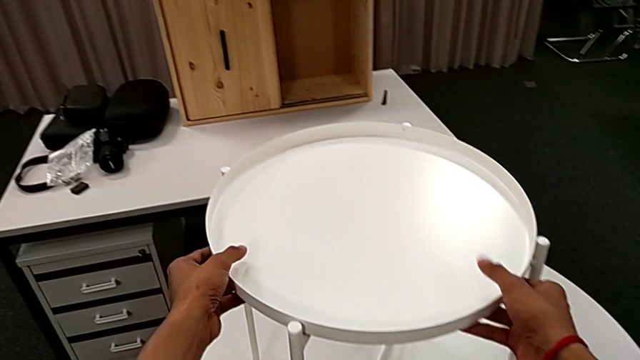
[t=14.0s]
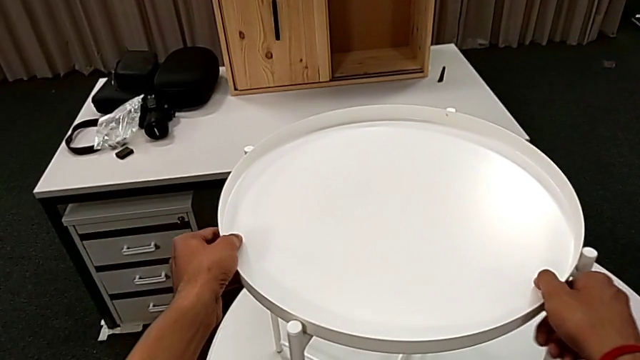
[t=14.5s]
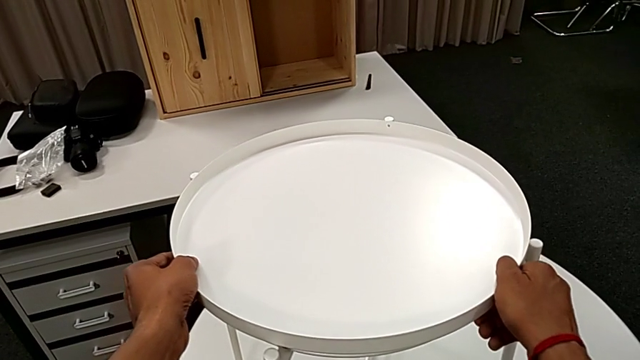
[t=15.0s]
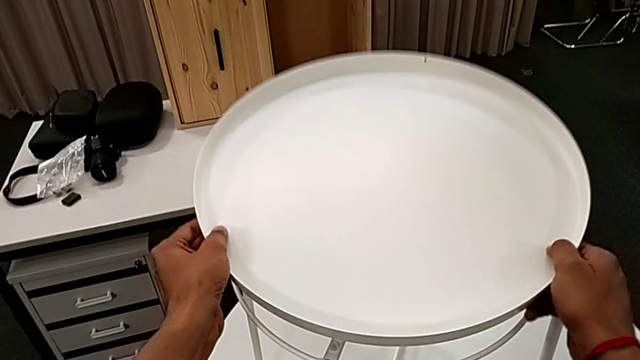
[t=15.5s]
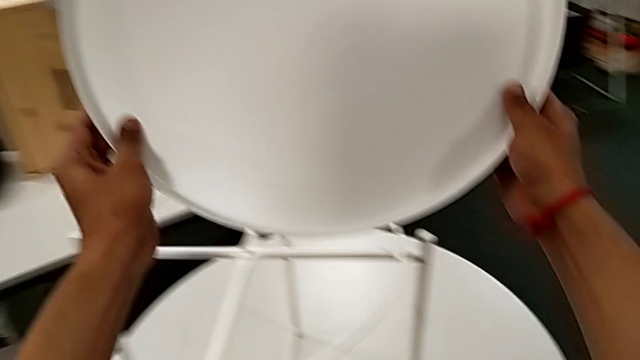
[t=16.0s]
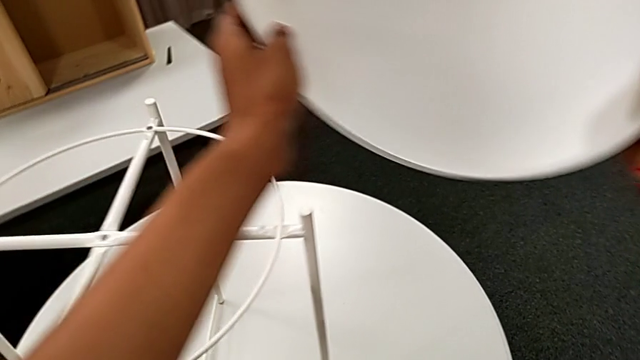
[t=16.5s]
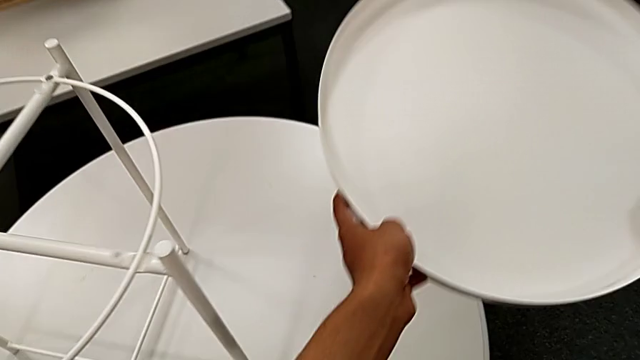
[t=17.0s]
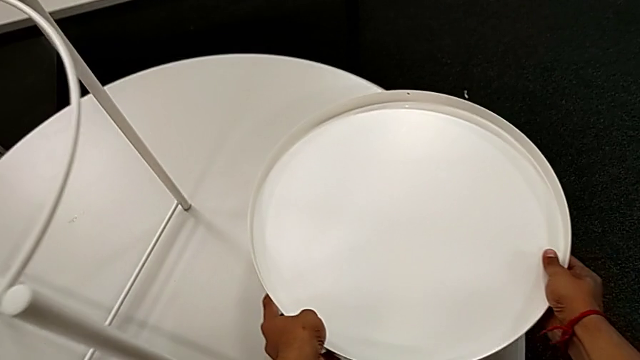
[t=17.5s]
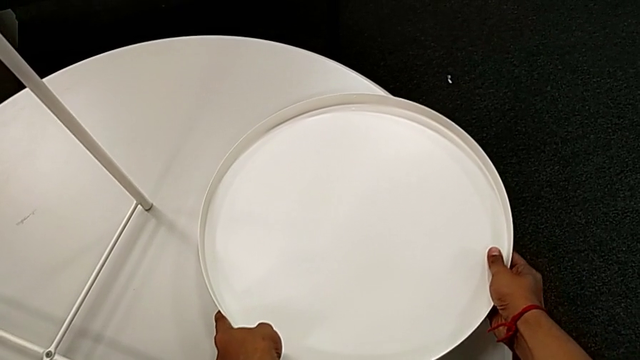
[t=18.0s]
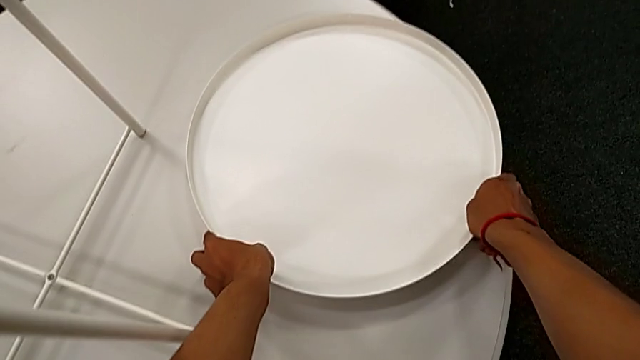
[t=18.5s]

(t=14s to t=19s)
The camera wearer takes the tray off the base of the table. They grab the tray, disassemble it and place it.

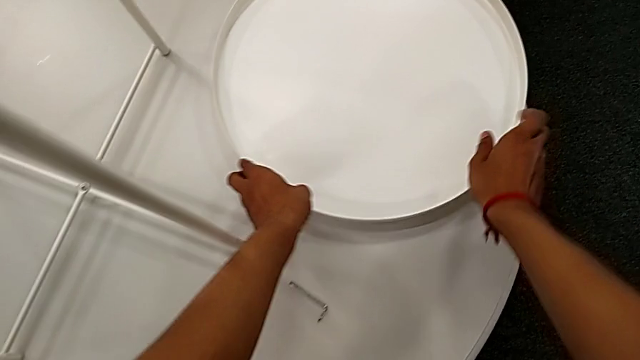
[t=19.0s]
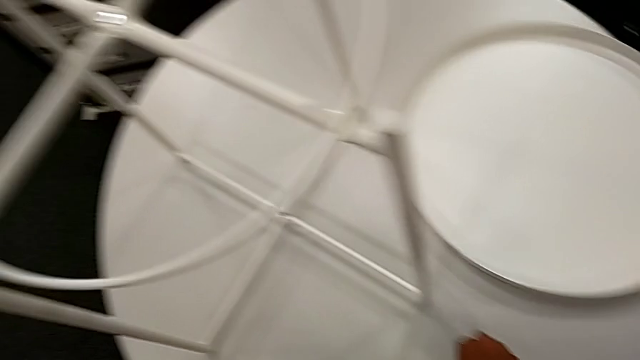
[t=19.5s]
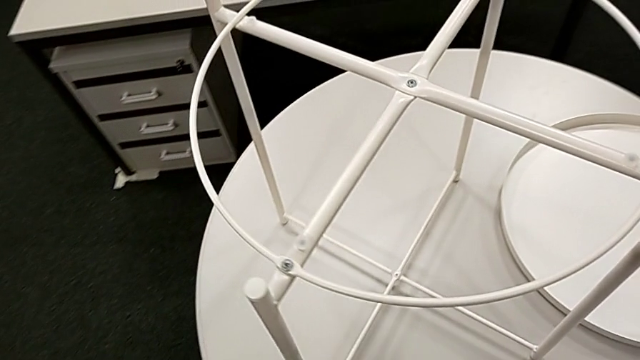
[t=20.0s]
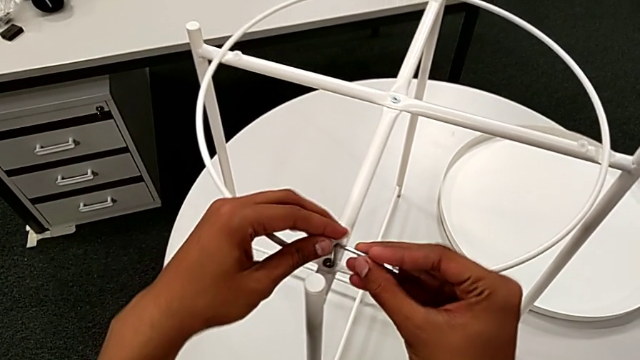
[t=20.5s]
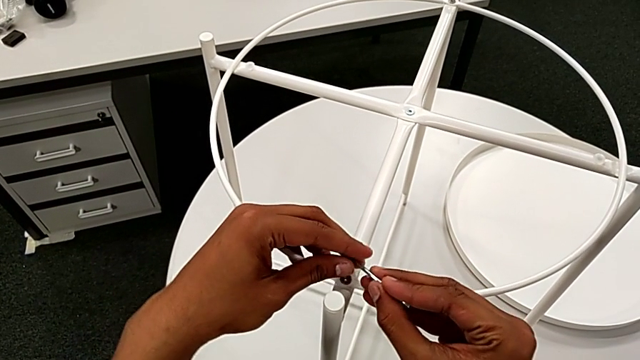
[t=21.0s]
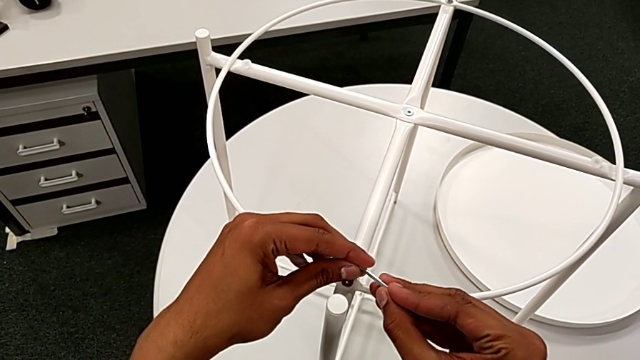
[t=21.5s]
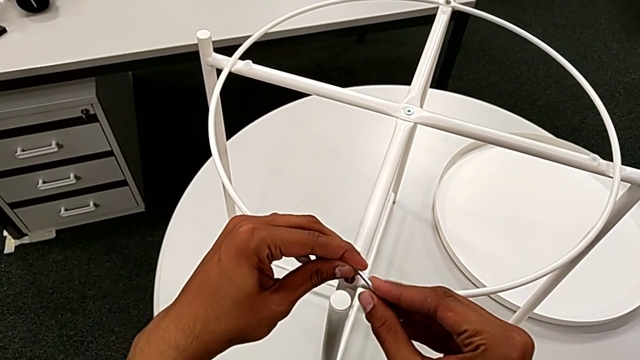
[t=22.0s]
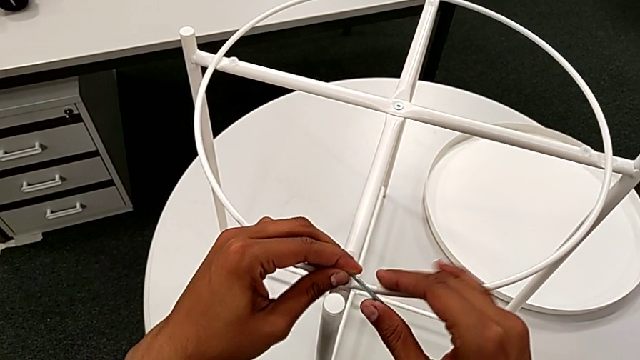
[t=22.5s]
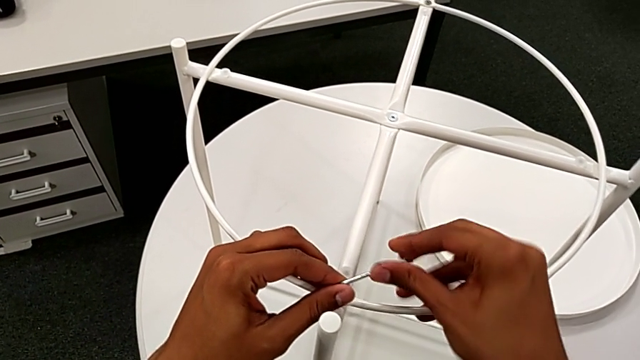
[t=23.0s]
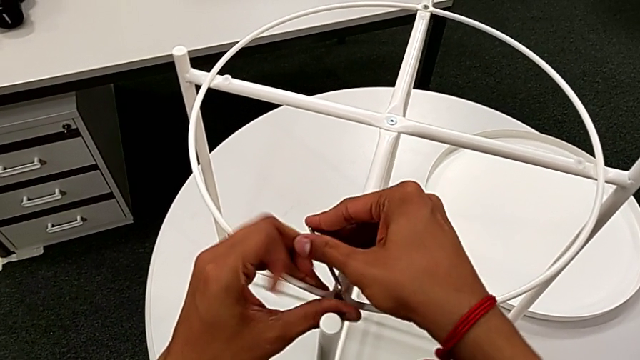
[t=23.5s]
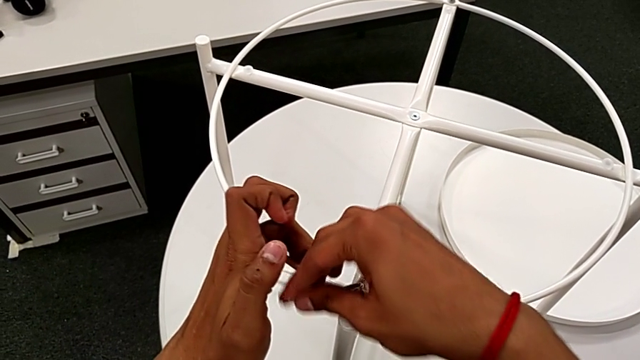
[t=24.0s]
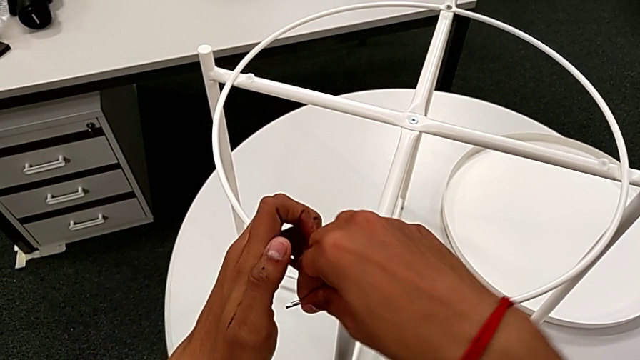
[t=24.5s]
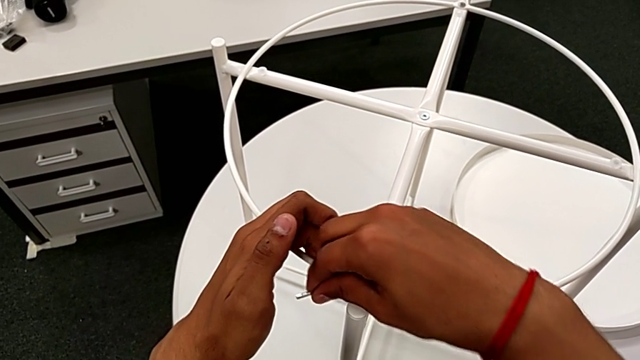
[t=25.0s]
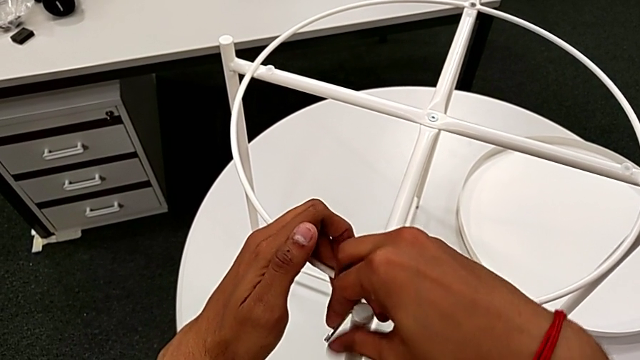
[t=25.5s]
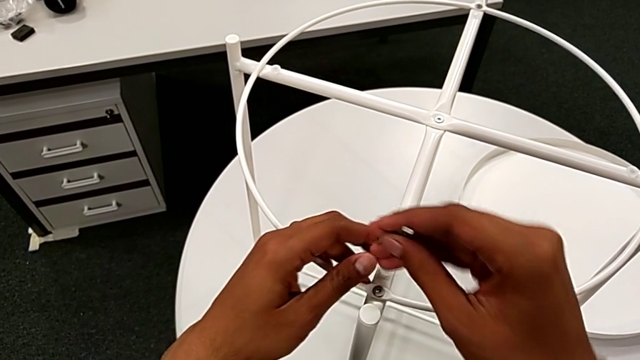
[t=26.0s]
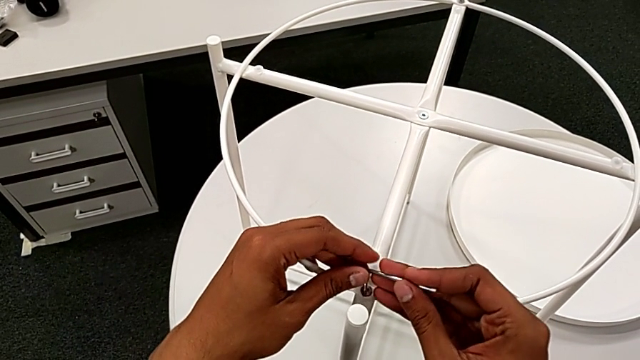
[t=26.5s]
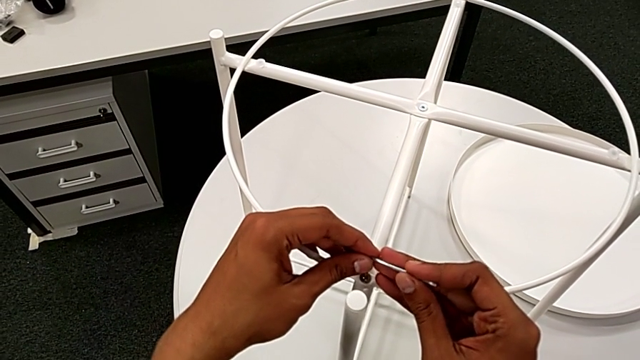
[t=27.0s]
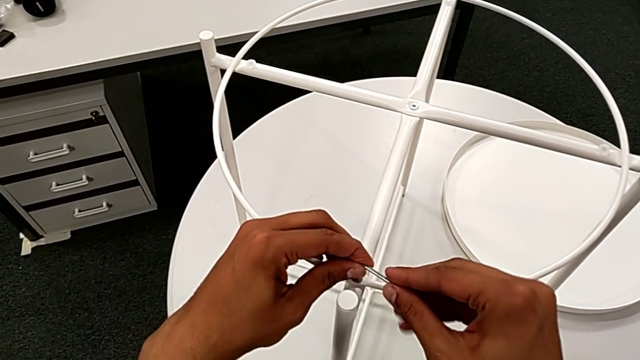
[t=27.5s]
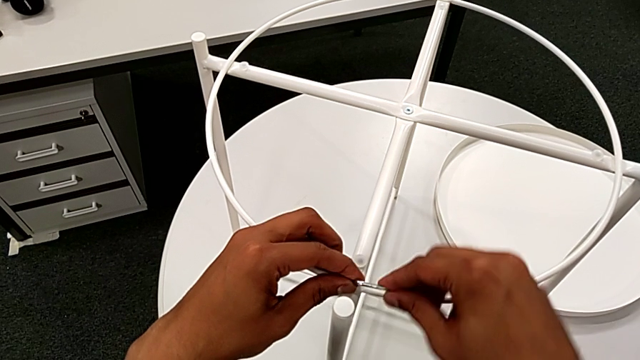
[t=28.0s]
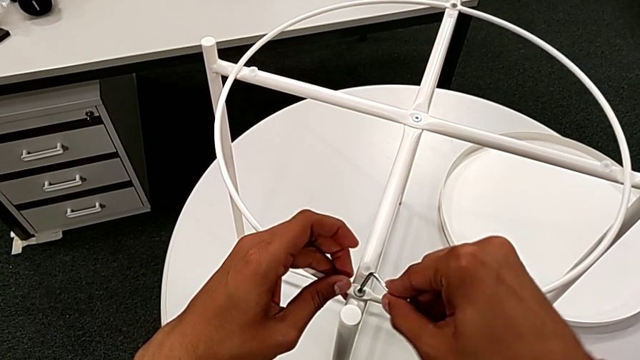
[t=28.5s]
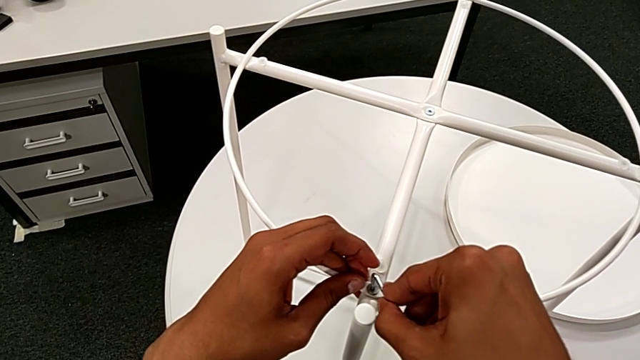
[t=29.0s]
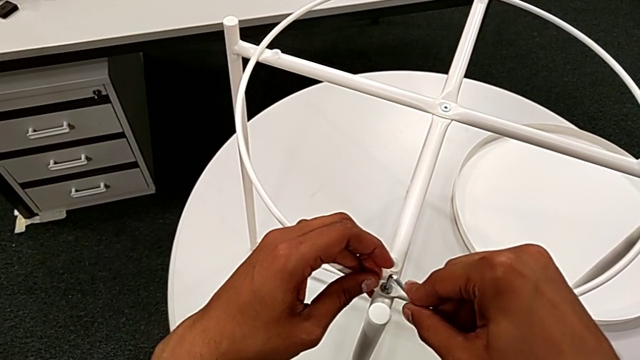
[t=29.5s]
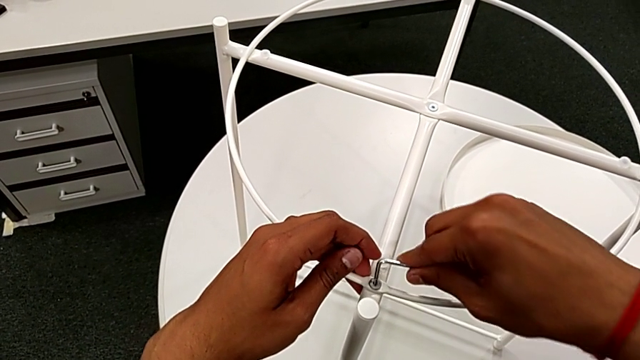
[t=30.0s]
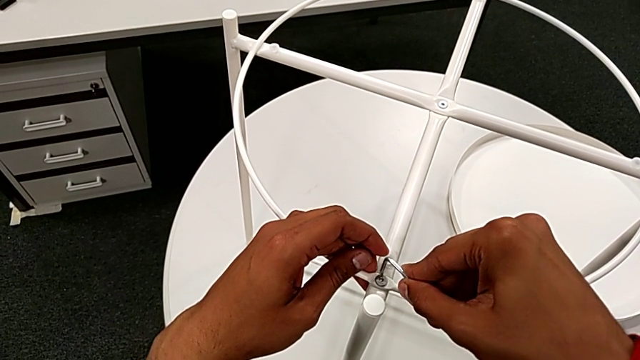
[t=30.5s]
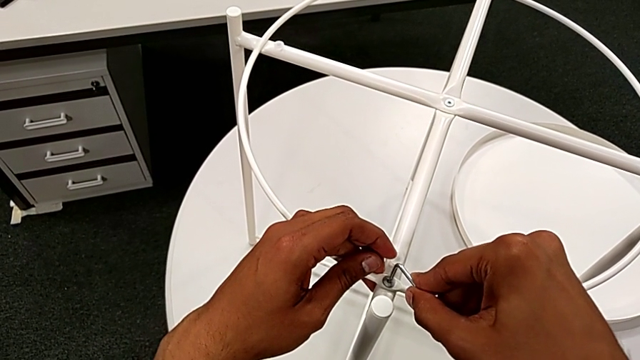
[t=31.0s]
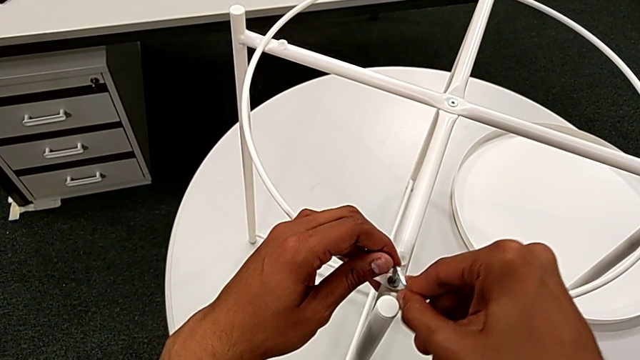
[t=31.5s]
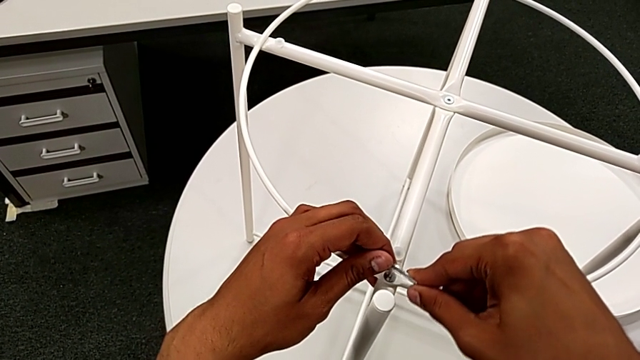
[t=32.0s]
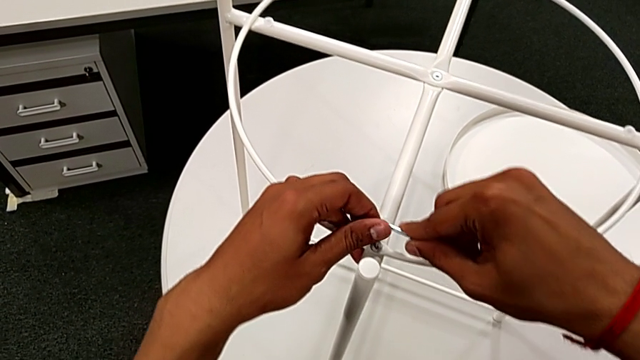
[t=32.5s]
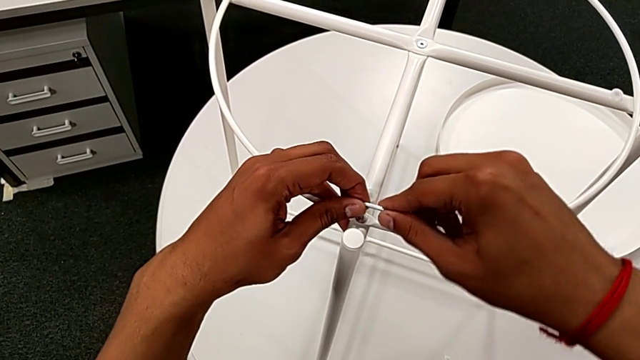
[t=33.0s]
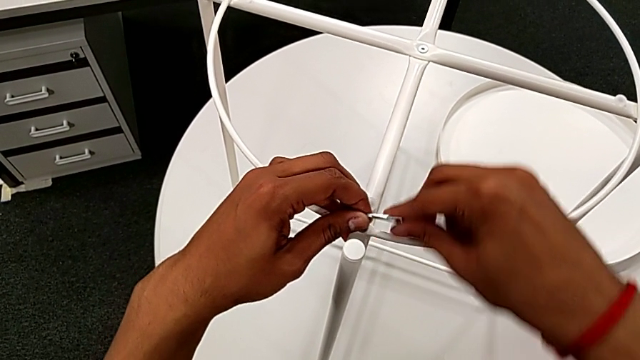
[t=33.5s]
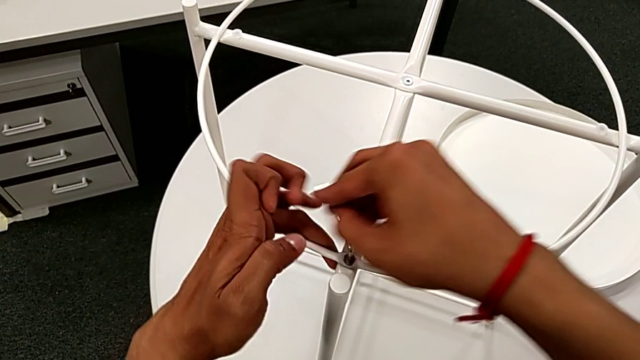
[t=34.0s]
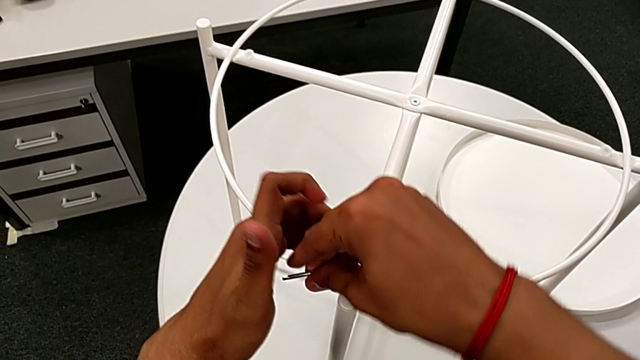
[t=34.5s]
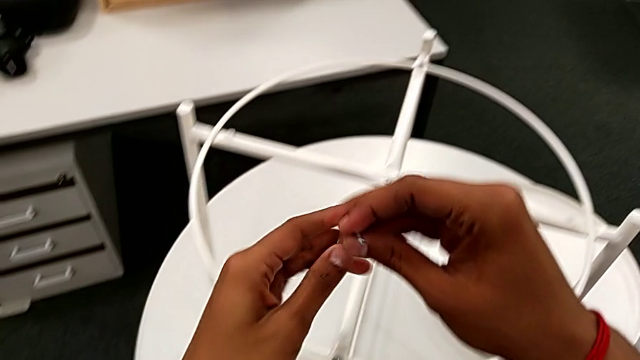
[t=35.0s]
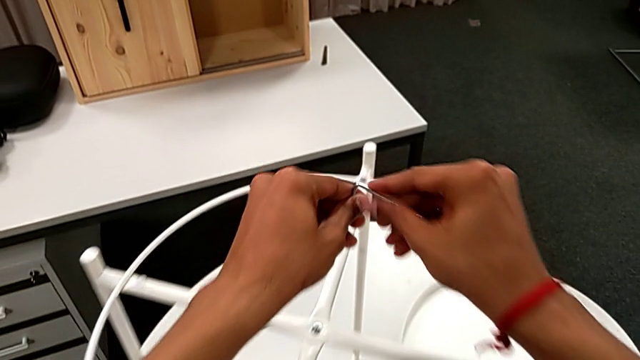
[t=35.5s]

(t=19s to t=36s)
The camera wearer is removing the circle. They grab the Allen wrench, insert it, unscrew the first hex socket head, withdraw the Allen wrench and approach the hex socket head.
